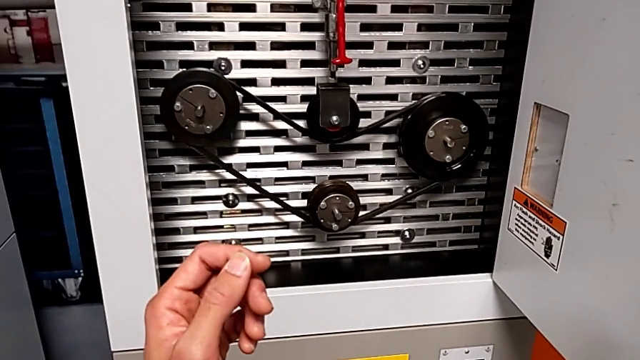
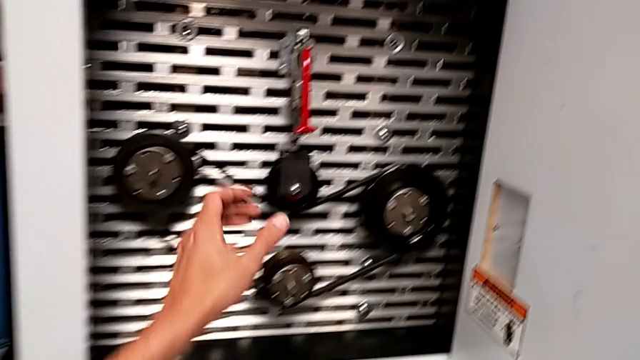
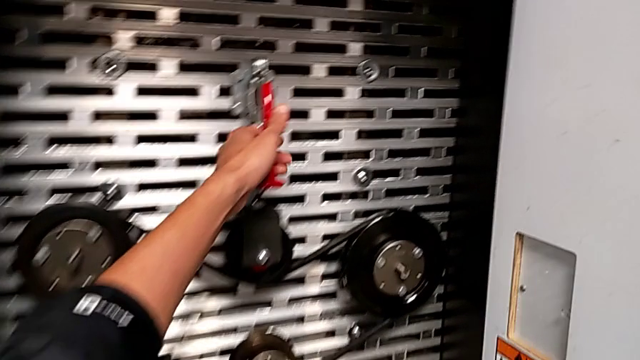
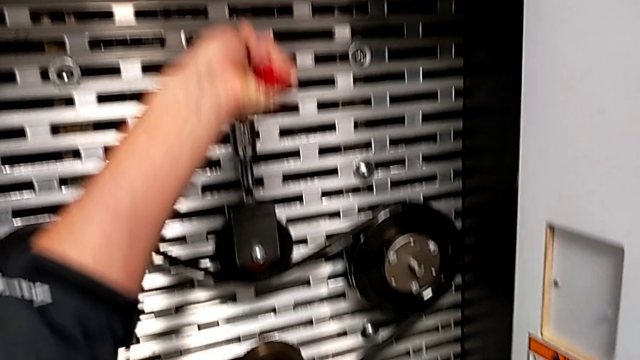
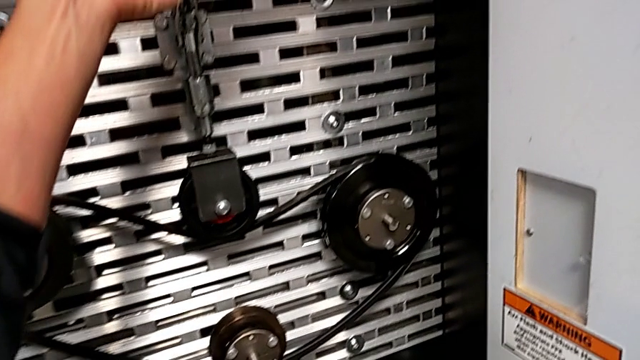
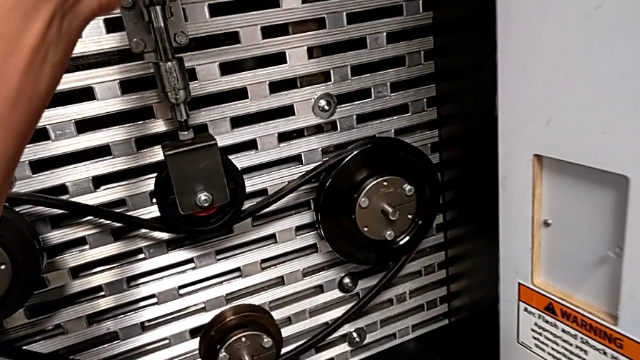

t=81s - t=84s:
The camera wearer raises the red lever. They grab the red lever and pull it.

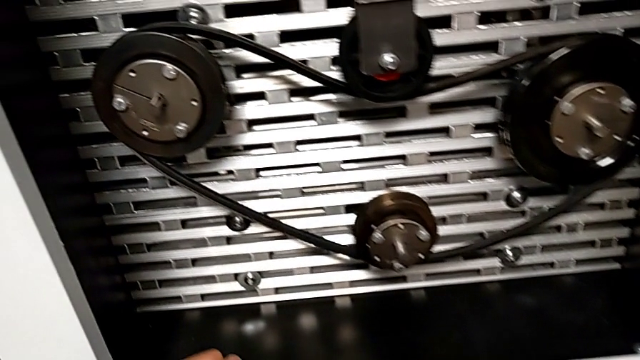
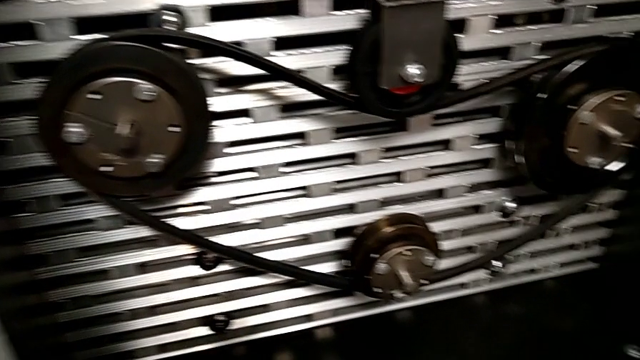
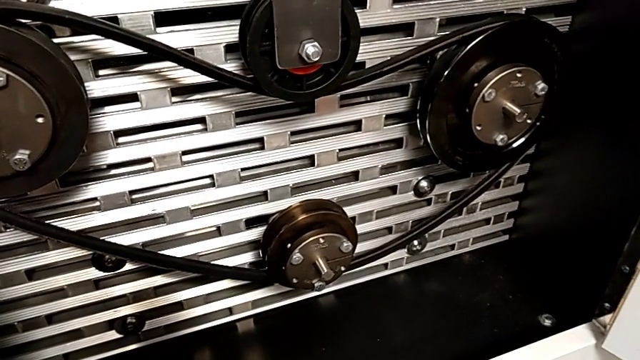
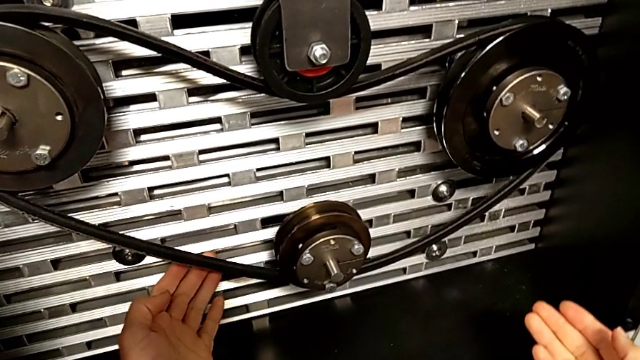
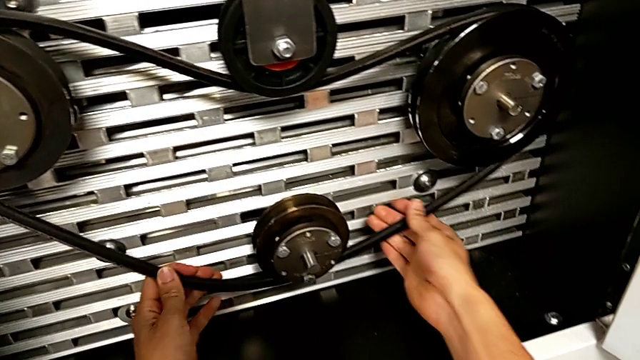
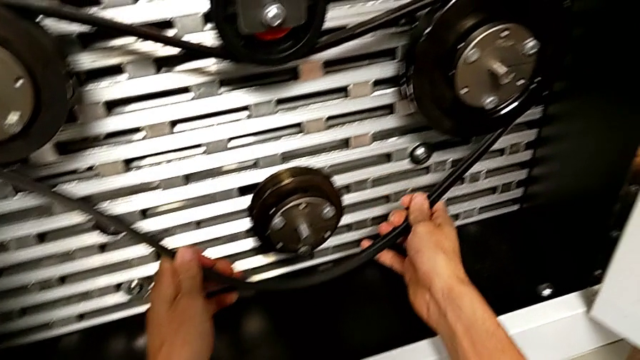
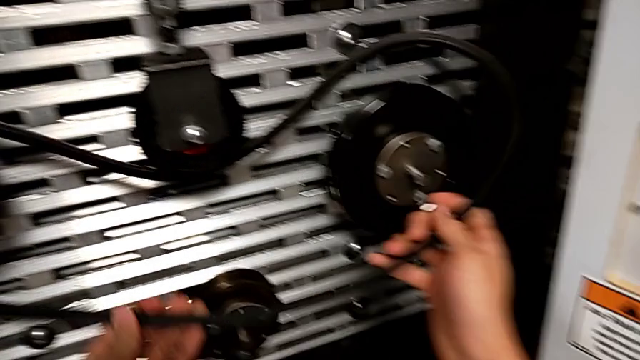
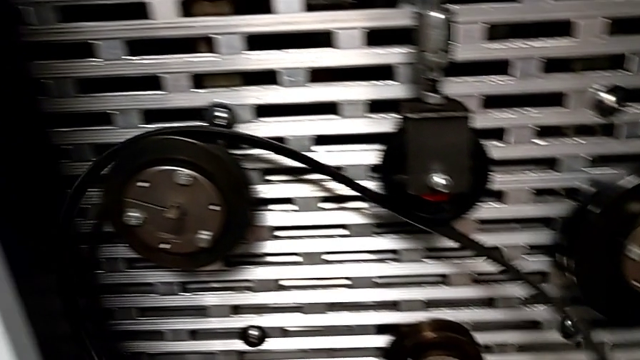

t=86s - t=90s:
The camera wearer disassembles the belt. They withdraw the new belt.

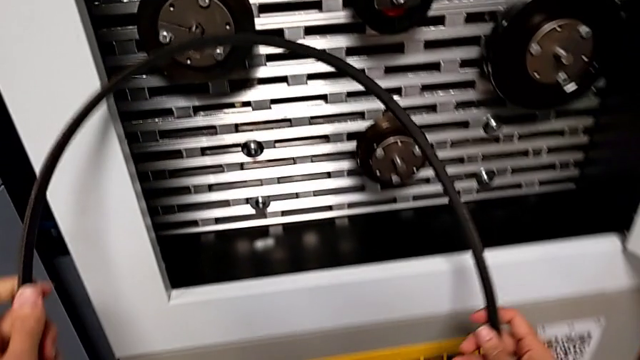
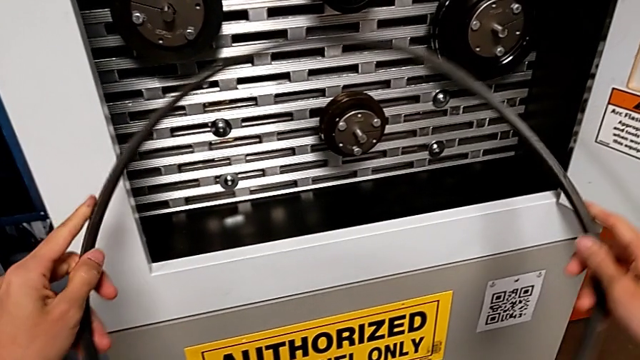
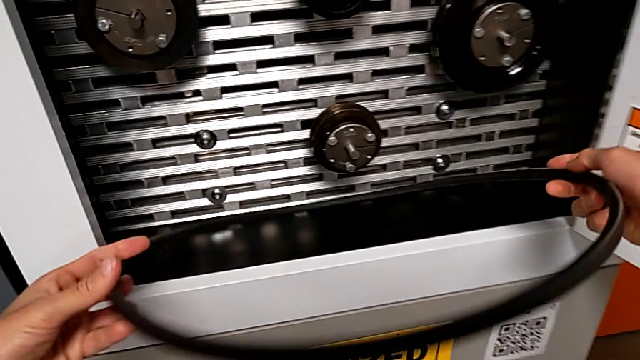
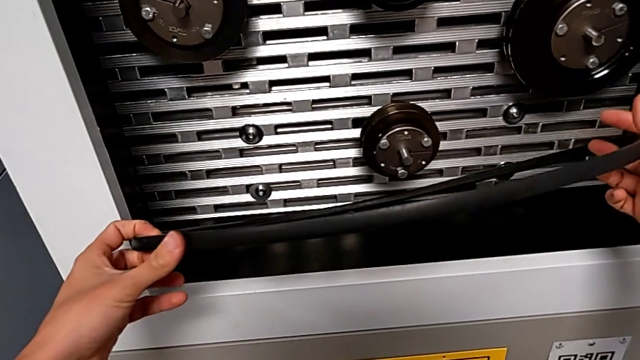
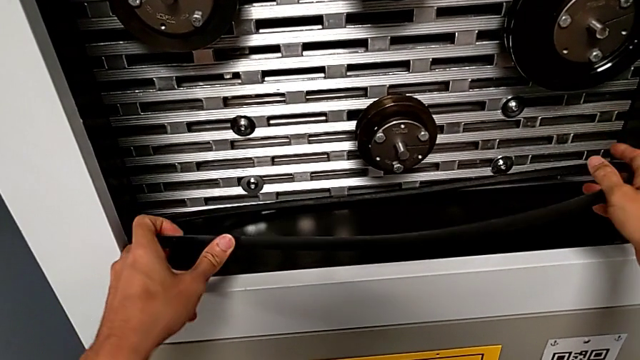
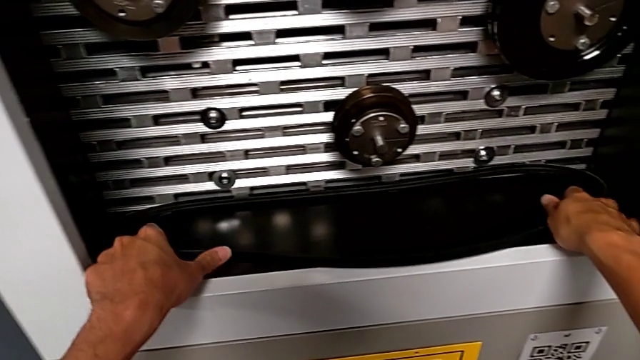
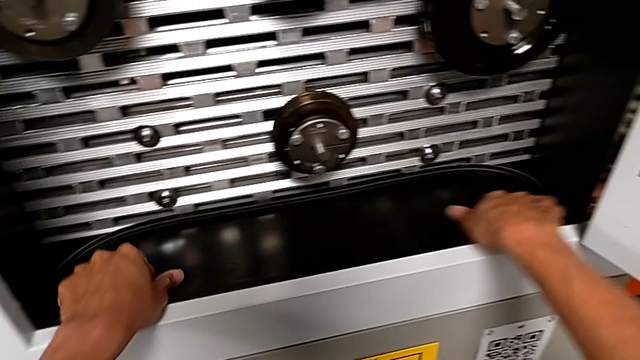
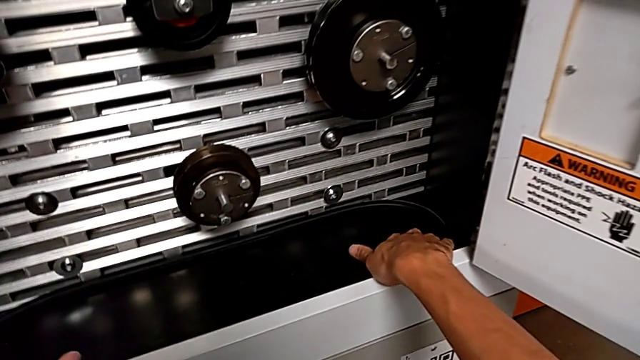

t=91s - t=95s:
The camera wearer places the belt. They hold the belt and place the new belt.

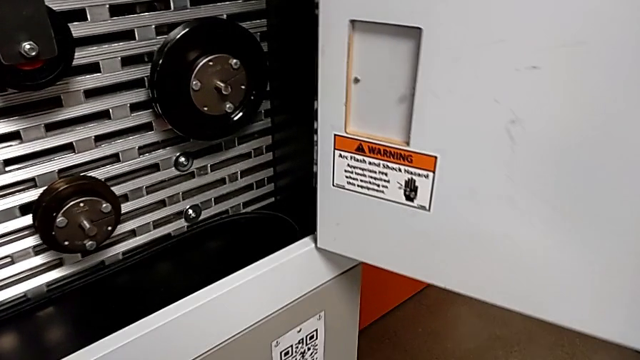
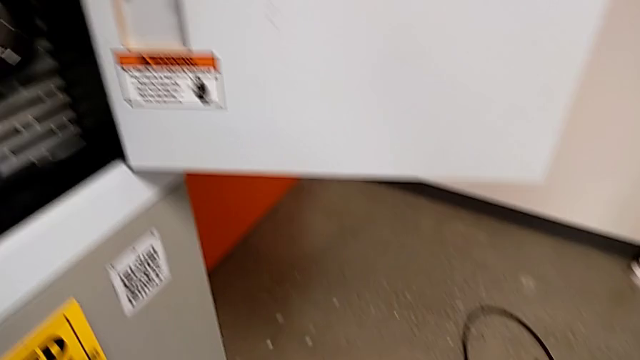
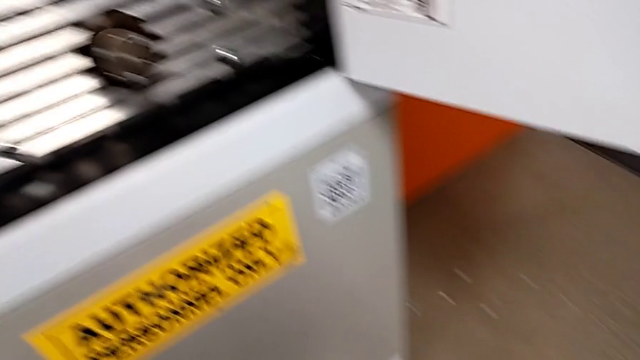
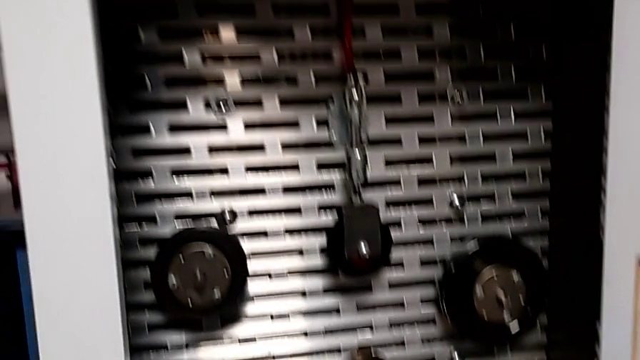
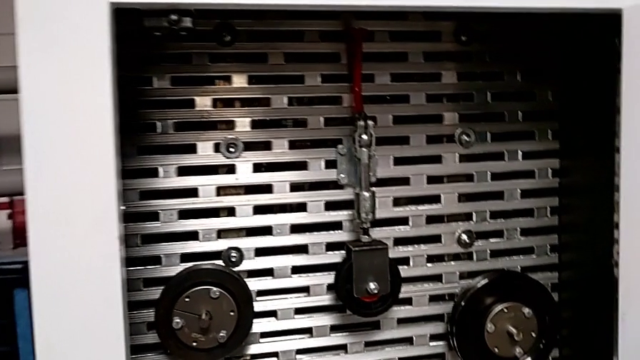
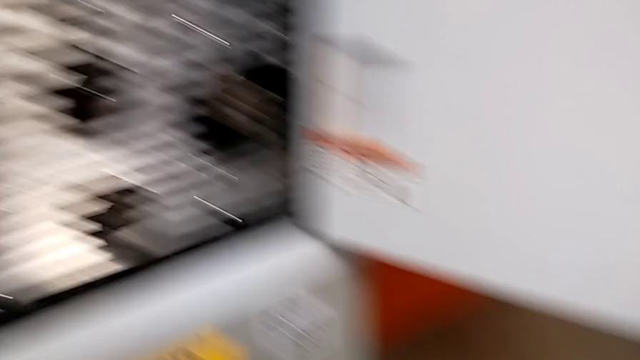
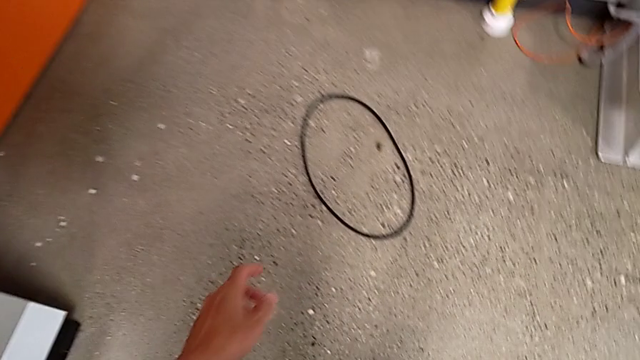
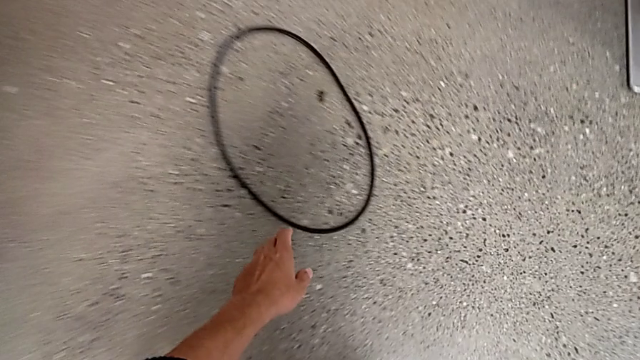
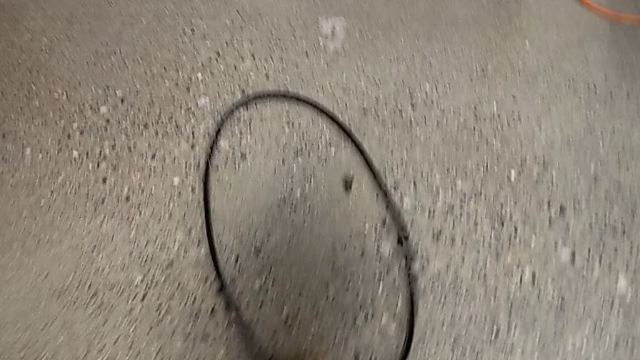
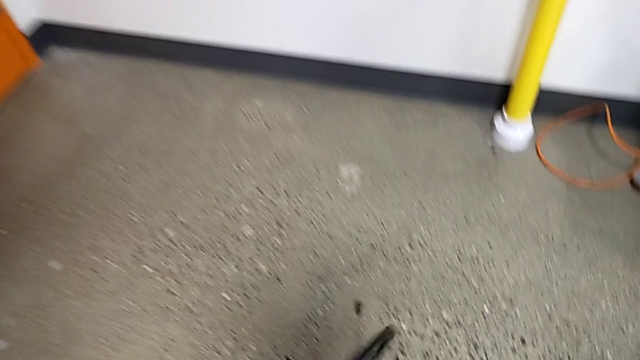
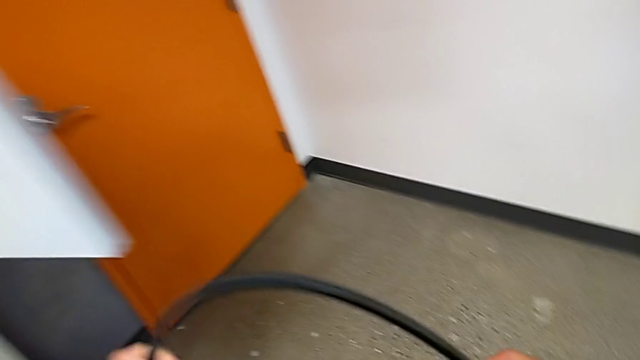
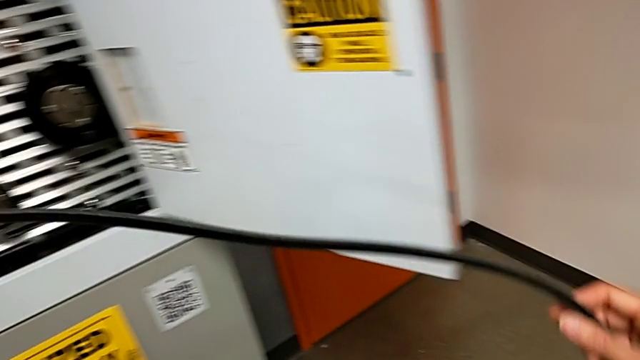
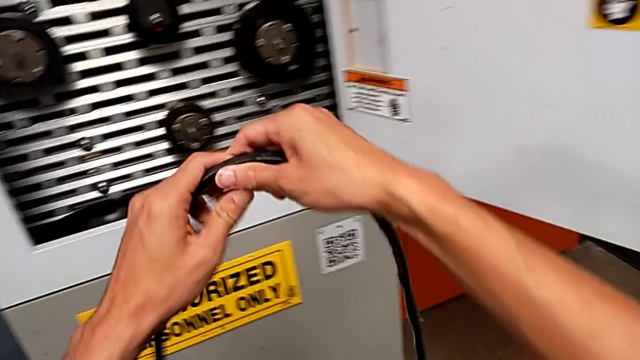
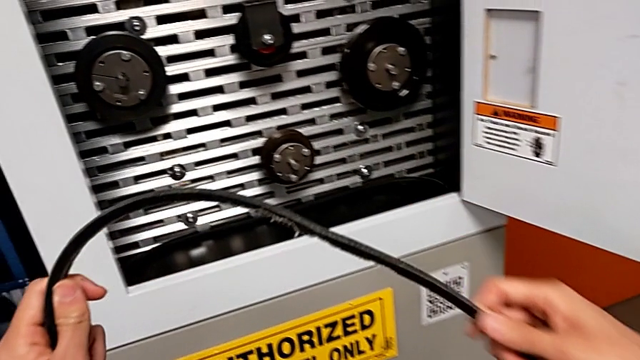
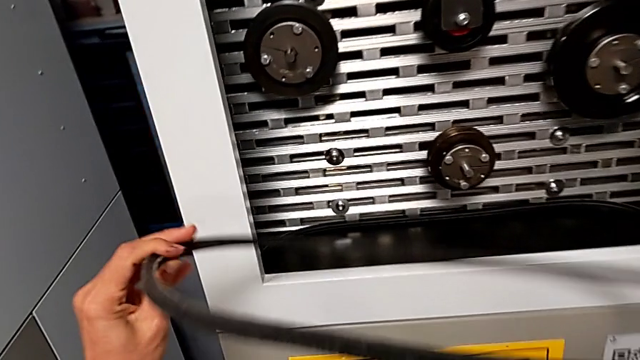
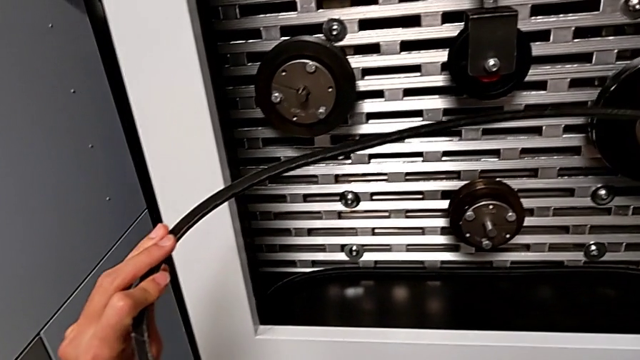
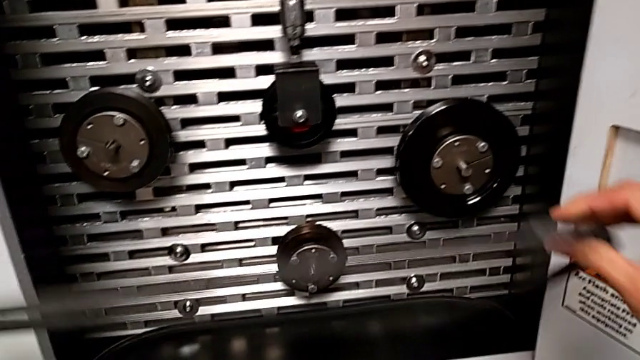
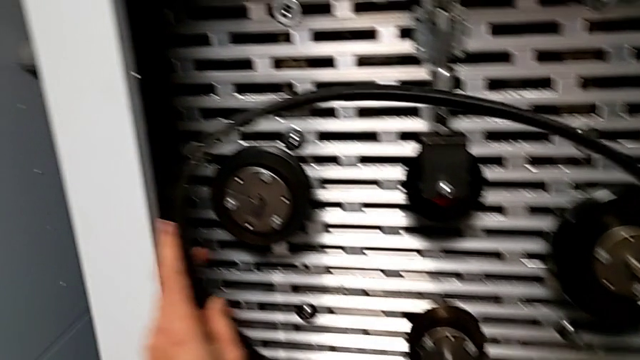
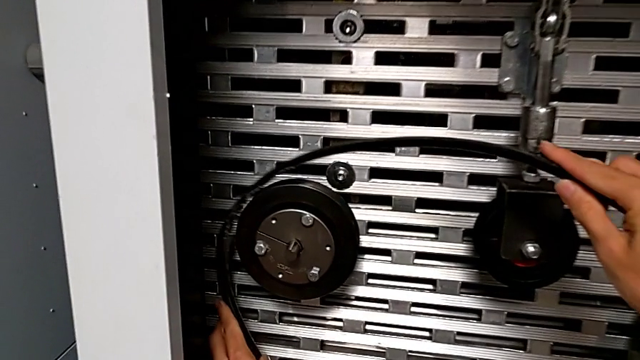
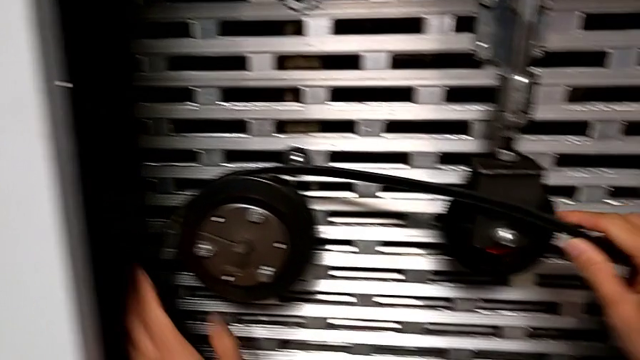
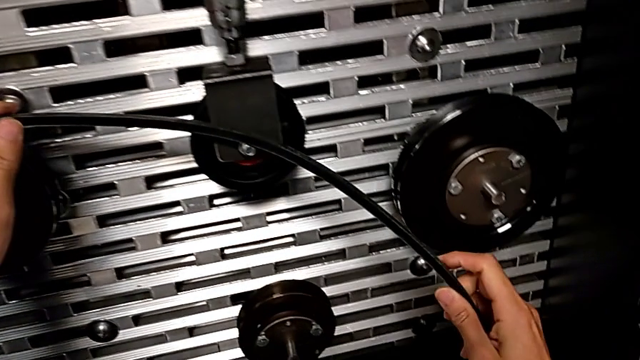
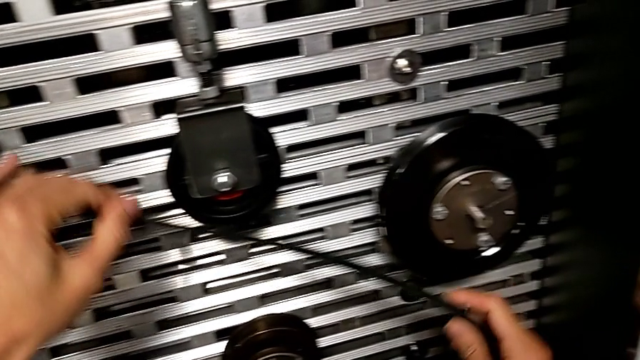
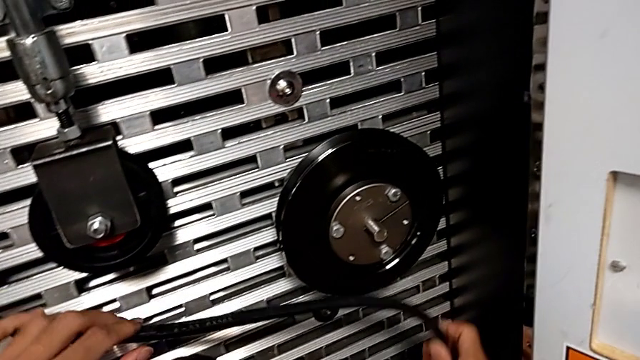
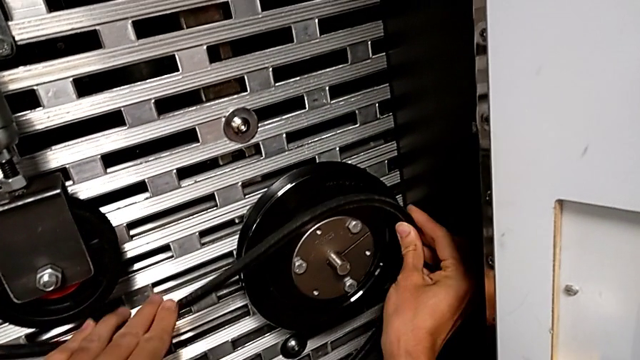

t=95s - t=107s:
The camera wearer is putting the damaged belt into the rotary wheels. They approach the belt, grab the damaged belt, lift it, rotate the belt and begin to assemble the damaged belt.
